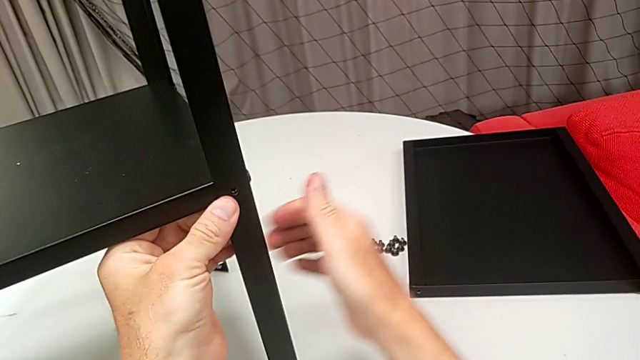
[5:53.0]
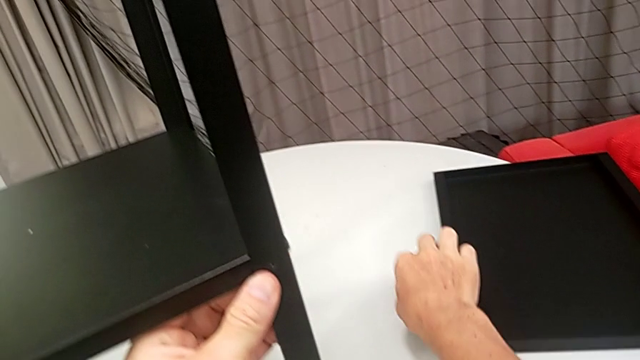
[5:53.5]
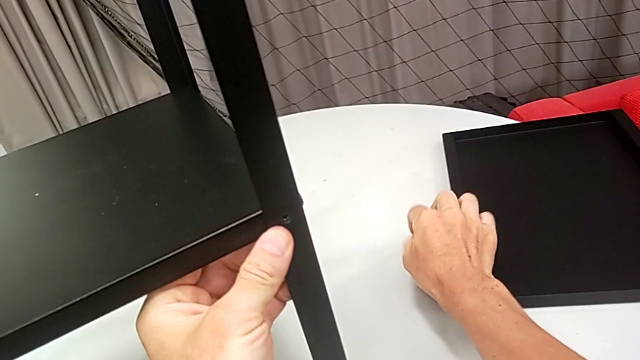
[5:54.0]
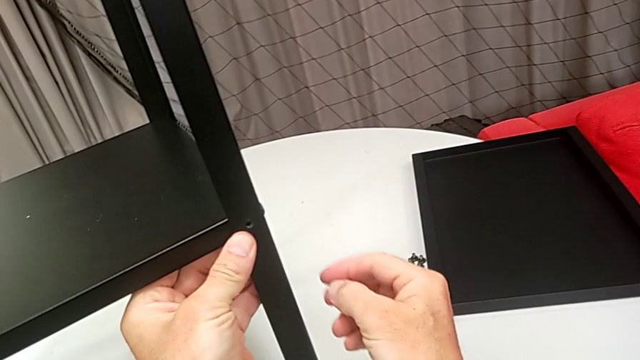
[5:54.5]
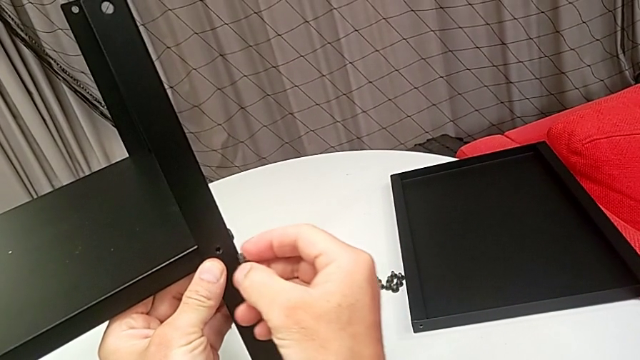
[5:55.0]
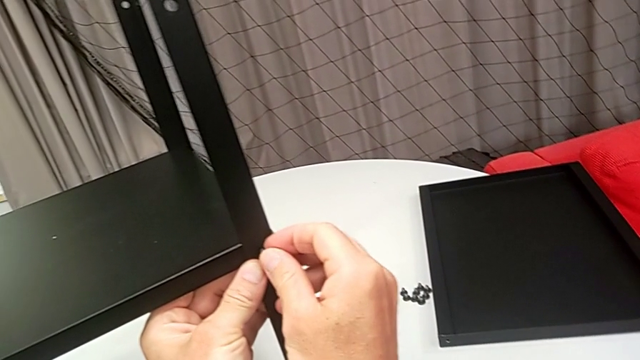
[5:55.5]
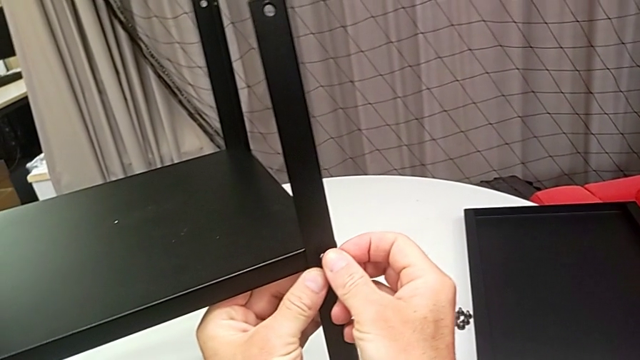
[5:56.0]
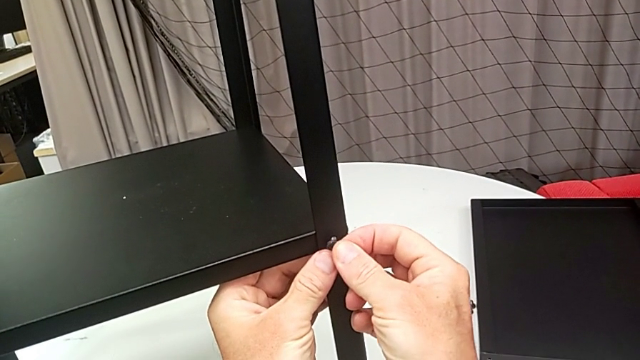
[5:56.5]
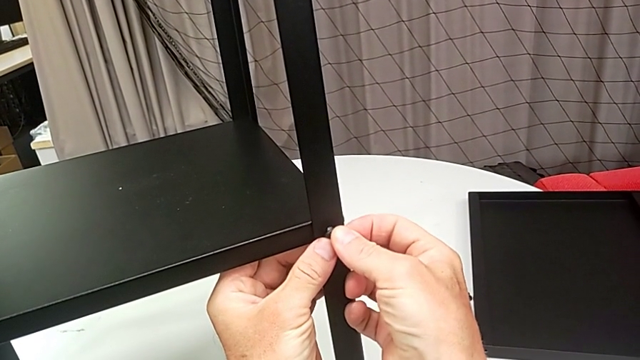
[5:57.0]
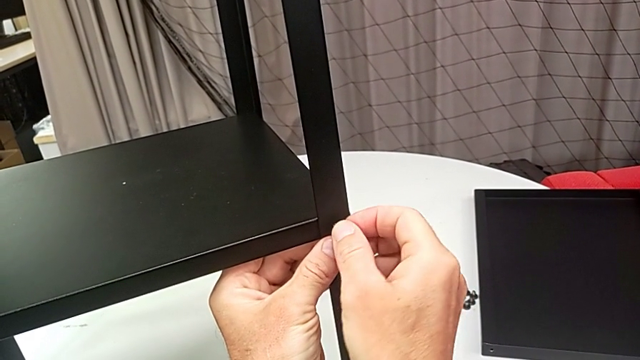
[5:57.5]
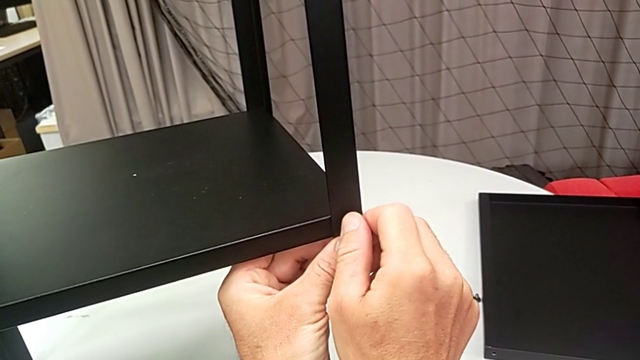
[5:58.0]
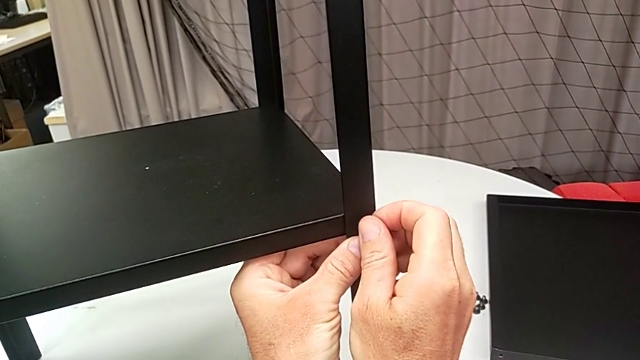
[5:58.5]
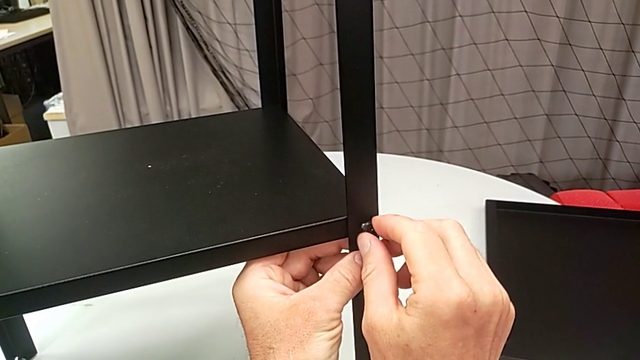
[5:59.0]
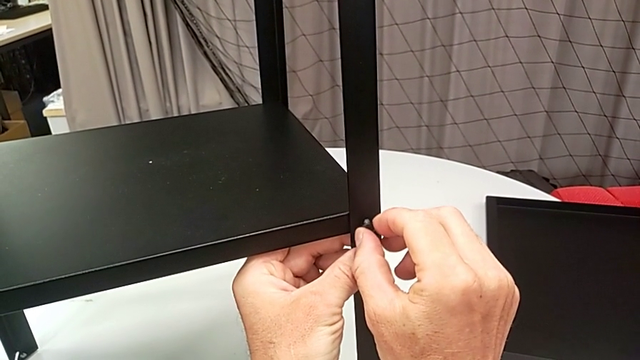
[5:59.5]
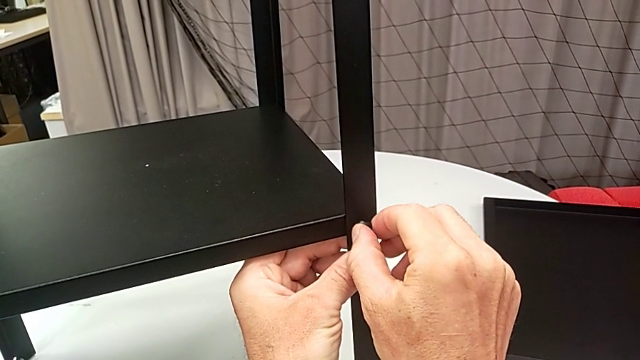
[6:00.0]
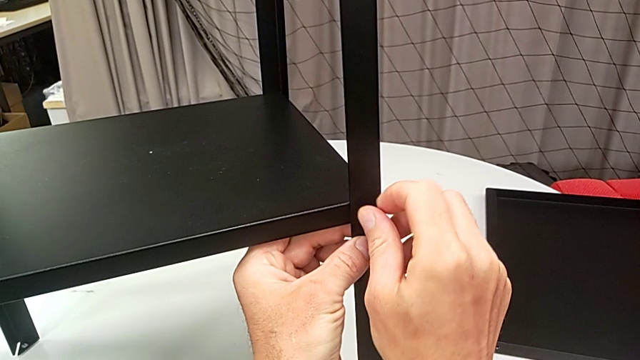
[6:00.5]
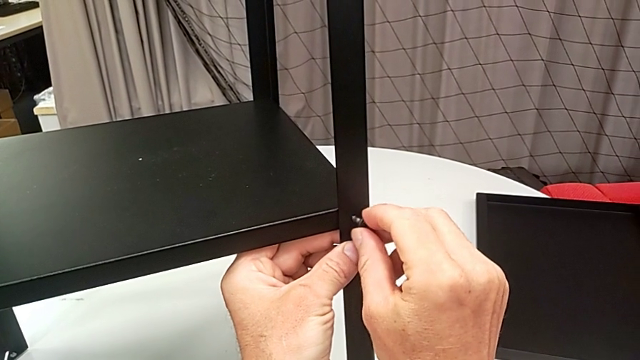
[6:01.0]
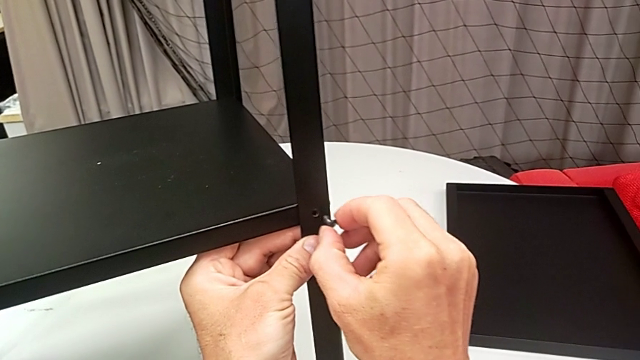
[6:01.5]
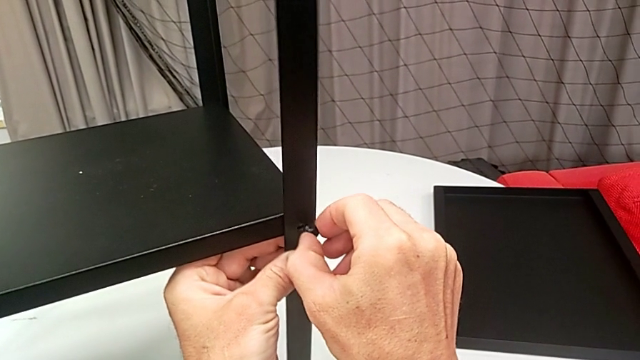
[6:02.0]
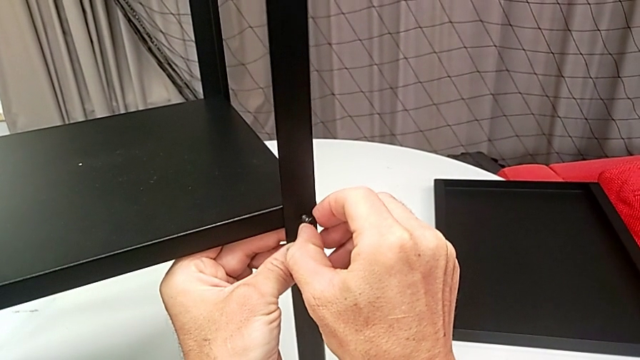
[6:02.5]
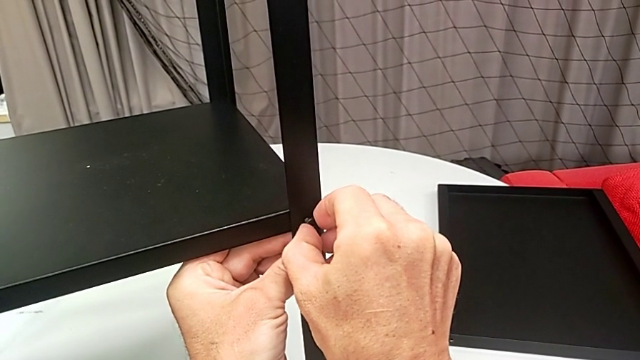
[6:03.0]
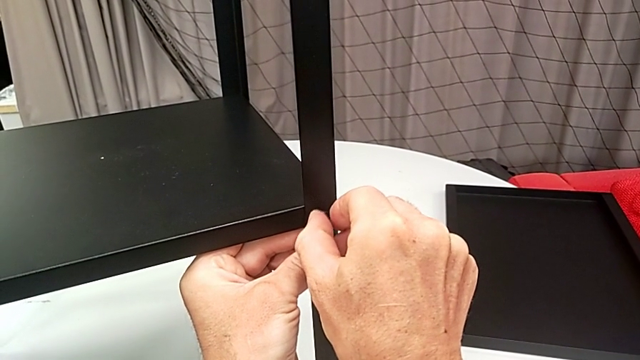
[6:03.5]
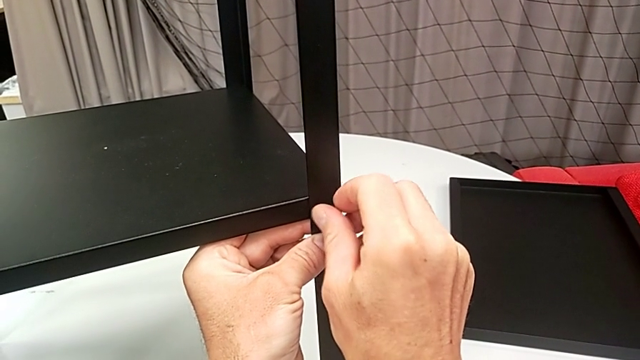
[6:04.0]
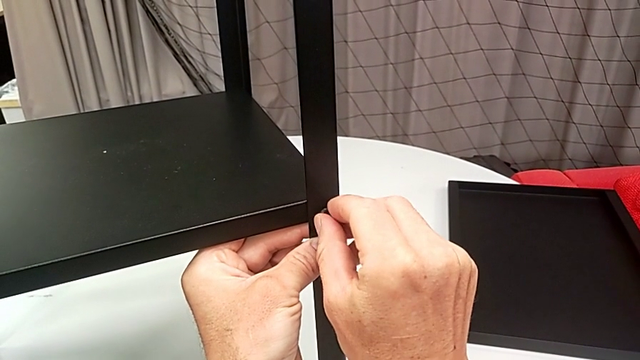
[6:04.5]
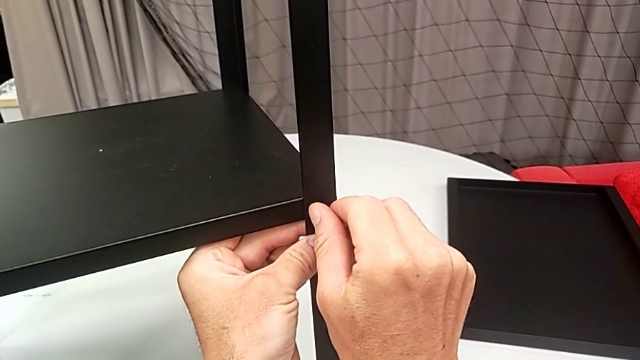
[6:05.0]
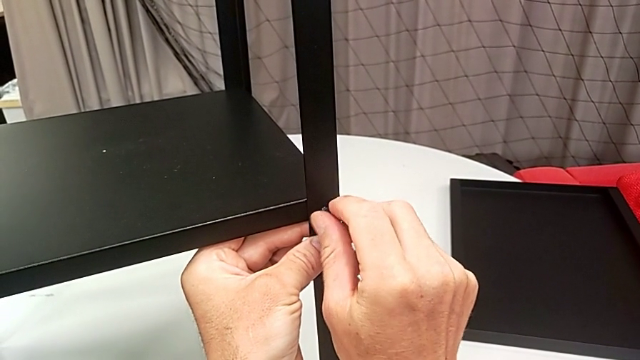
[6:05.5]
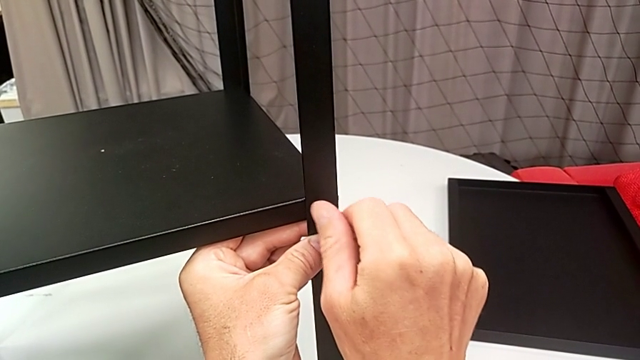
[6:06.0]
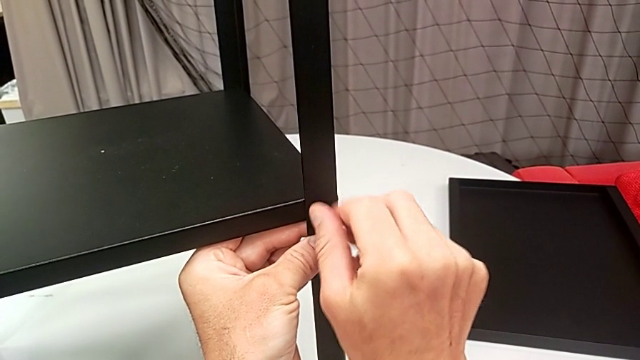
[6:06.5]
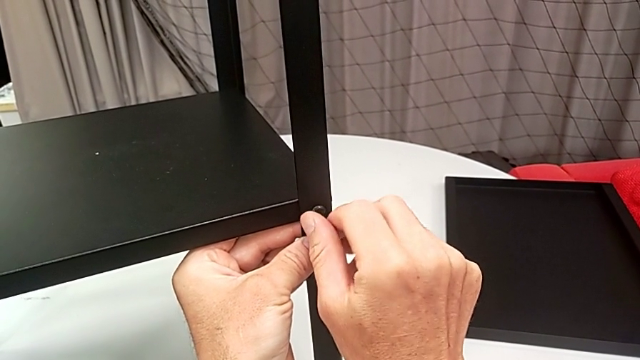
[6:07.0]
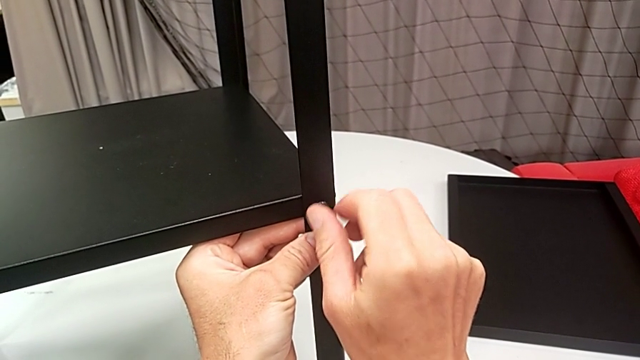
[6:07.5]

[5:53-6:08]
The camera wearer is assembling the legs of the nightstand. They grab the hex socket head, insert it and begin to screw it.

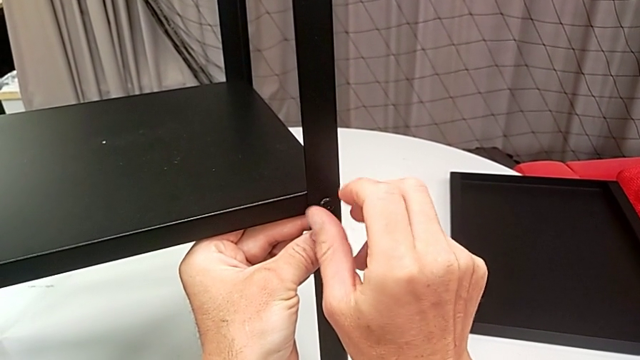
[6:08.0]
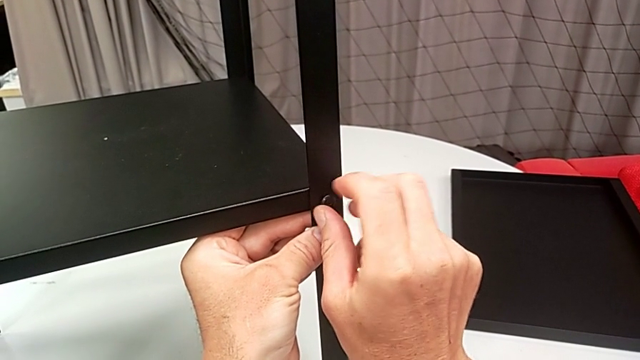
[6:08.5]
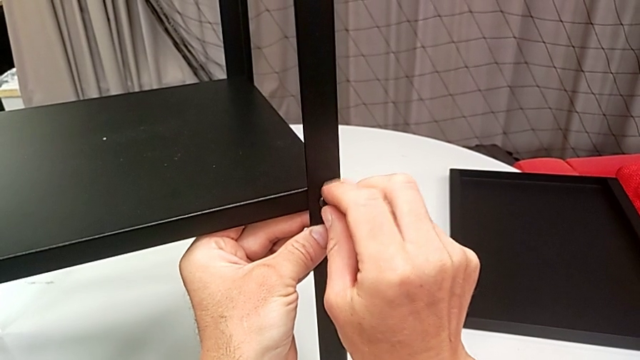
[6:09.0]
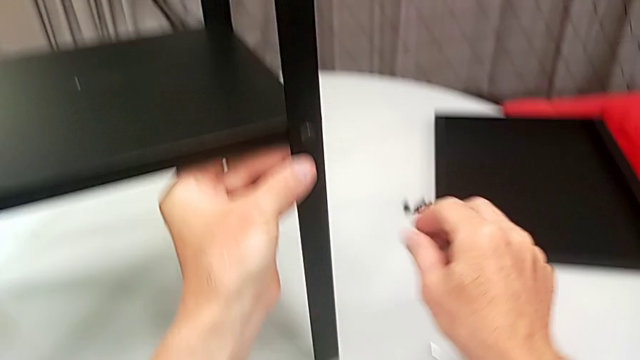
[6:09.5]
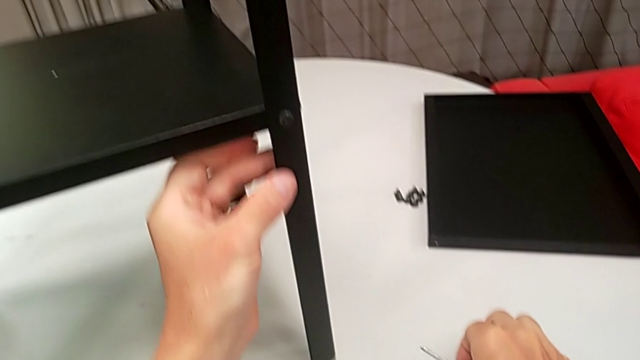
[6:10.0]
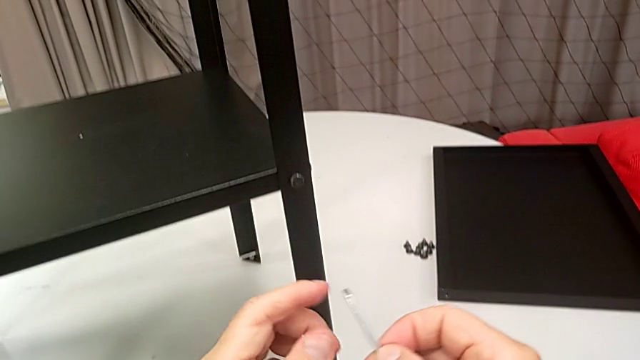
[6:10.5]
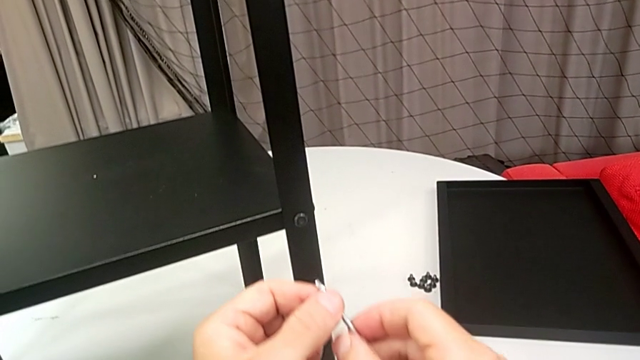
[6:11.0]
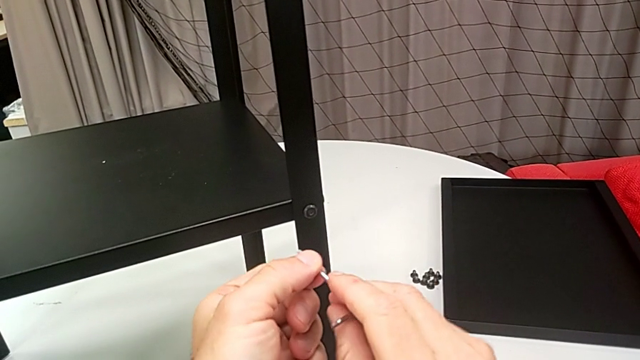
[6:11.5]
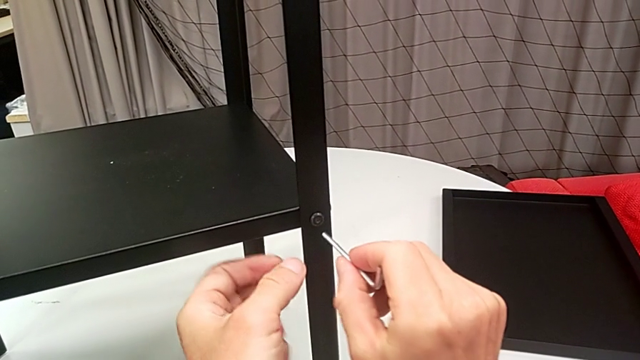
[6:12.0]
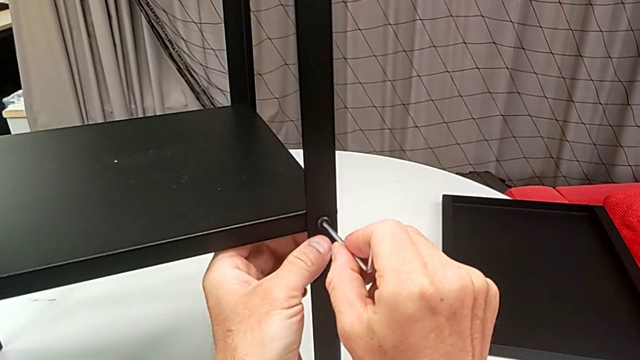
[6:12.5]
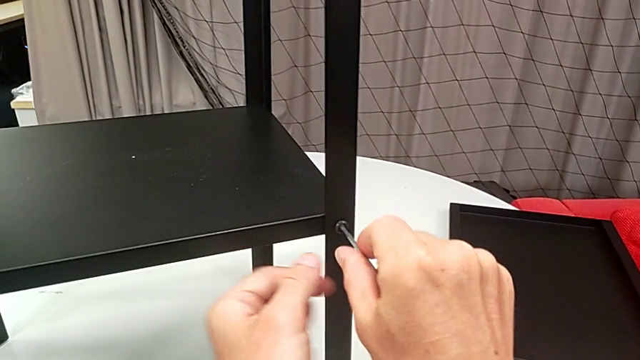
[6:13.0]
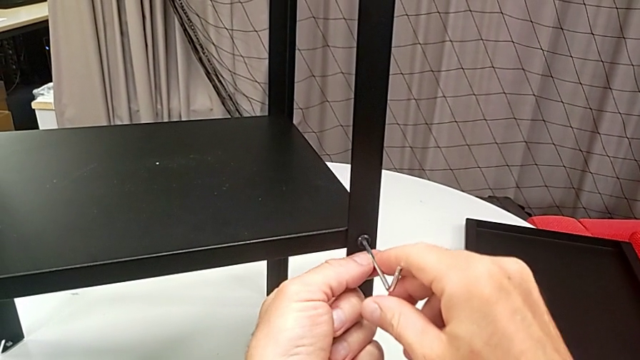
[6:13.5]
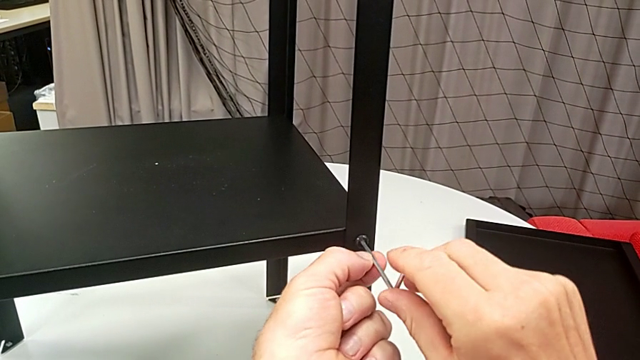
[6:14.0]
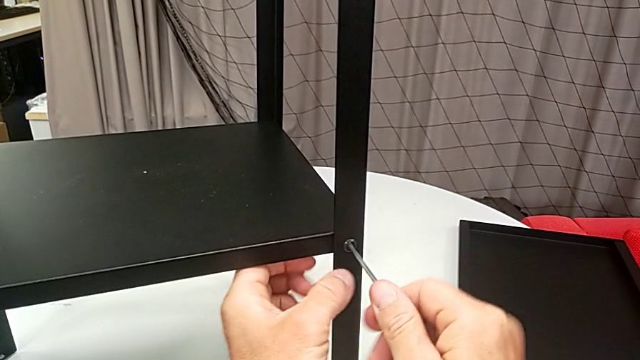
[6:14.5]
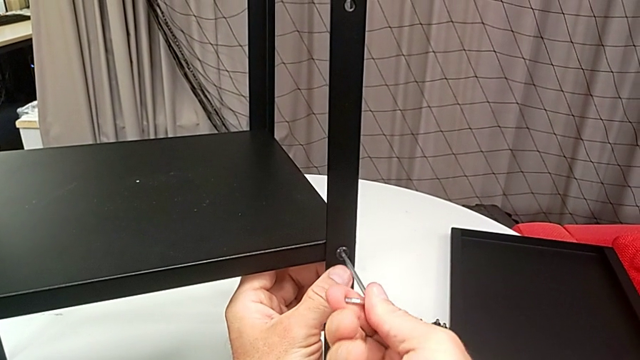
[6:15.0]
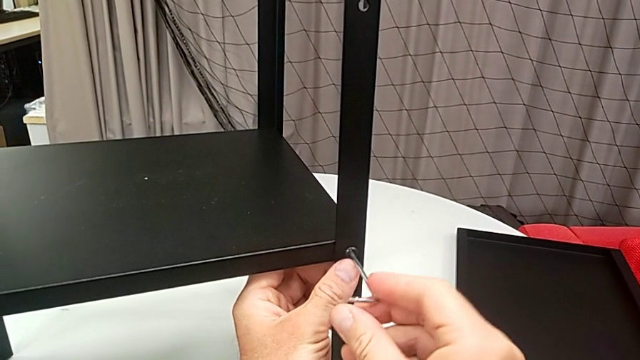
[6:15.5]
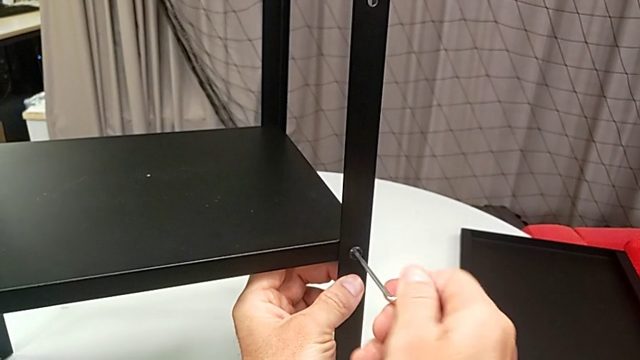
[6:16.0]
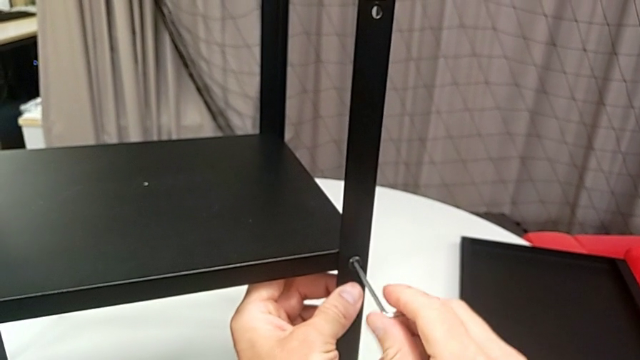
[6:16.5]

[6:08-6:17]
The camera wearer is assembling the legs of the nightstand. They grab the Allen wrench, insert it and begin to screw the hex socket head.
